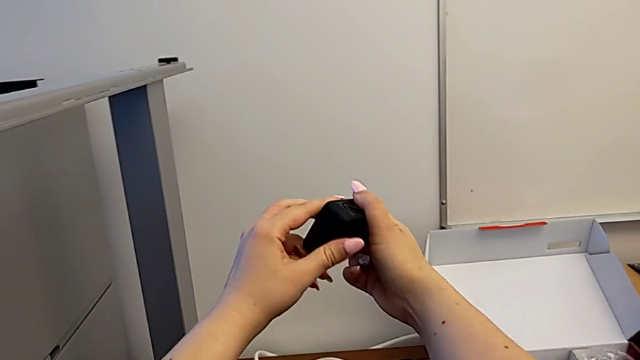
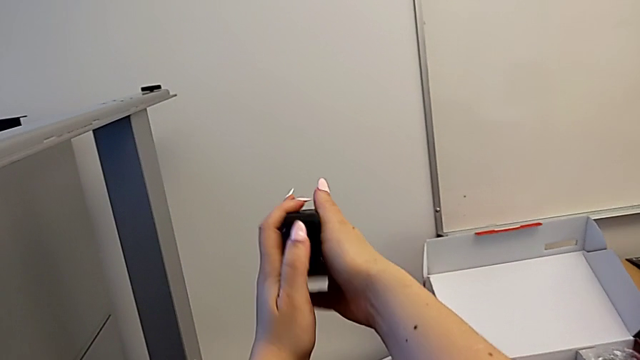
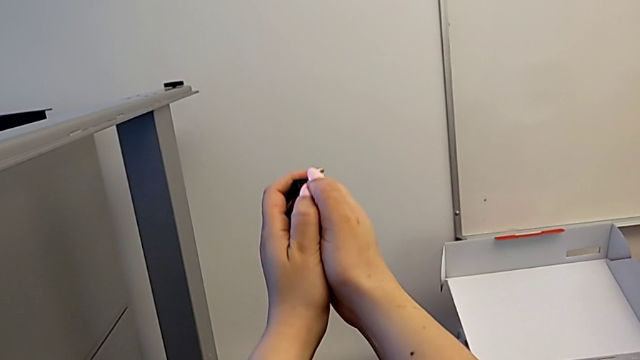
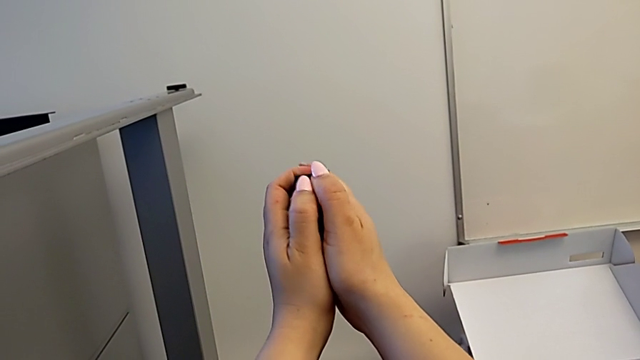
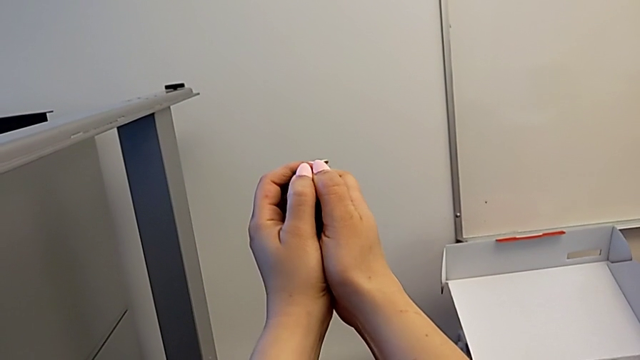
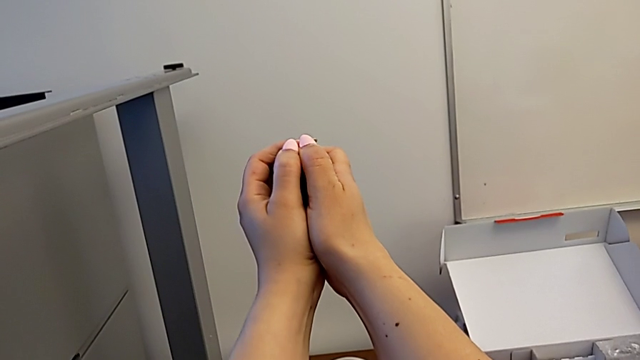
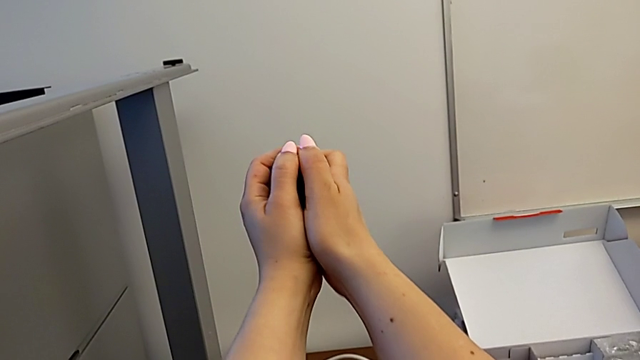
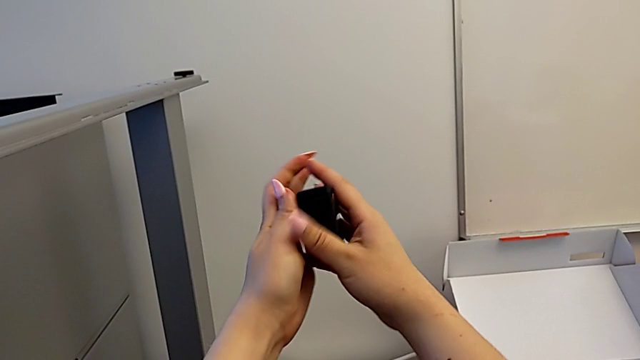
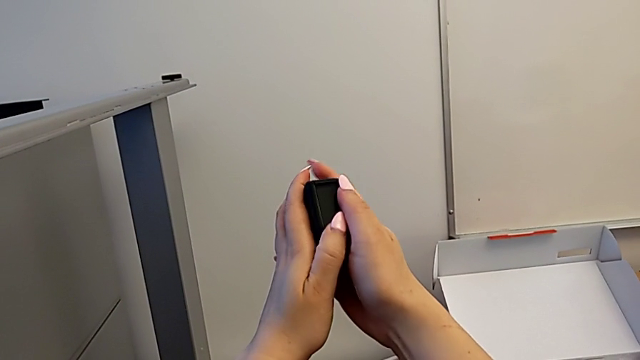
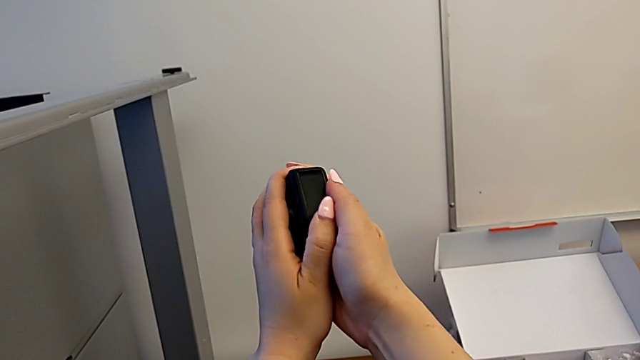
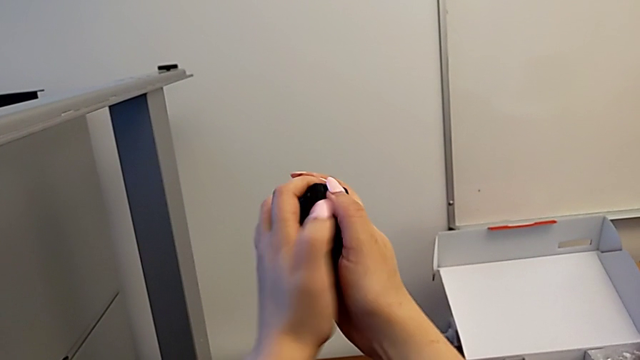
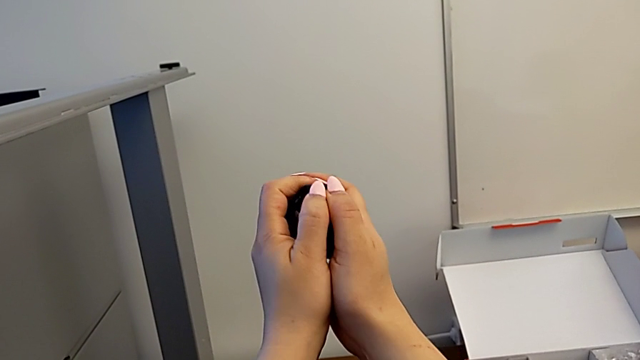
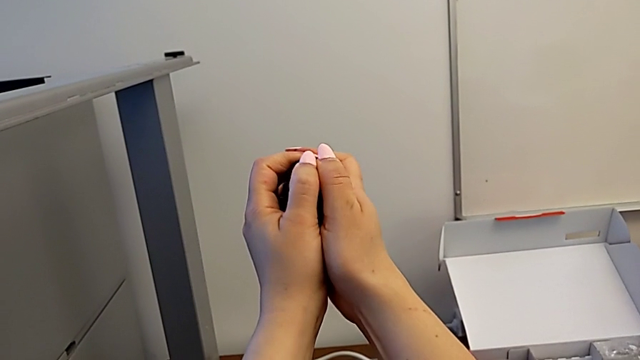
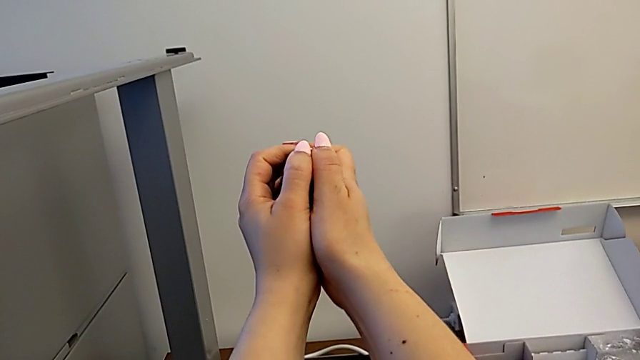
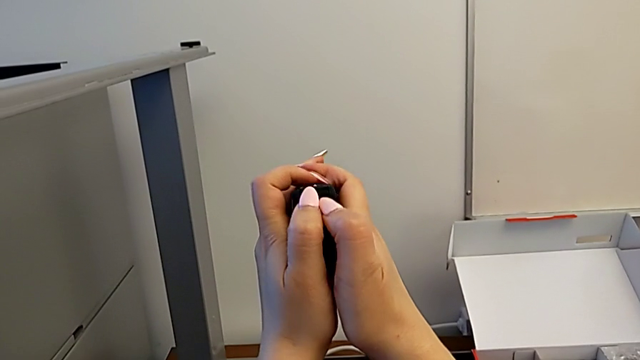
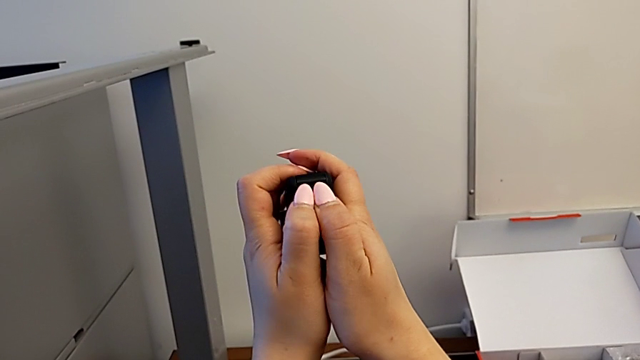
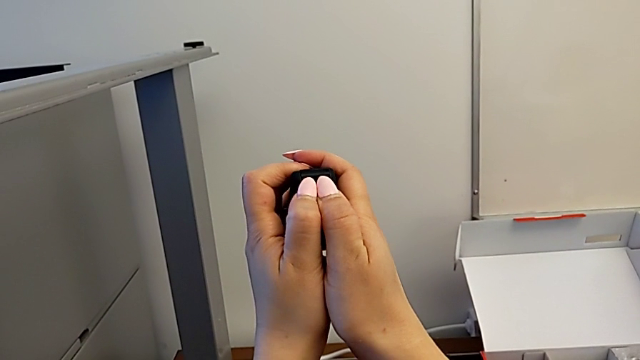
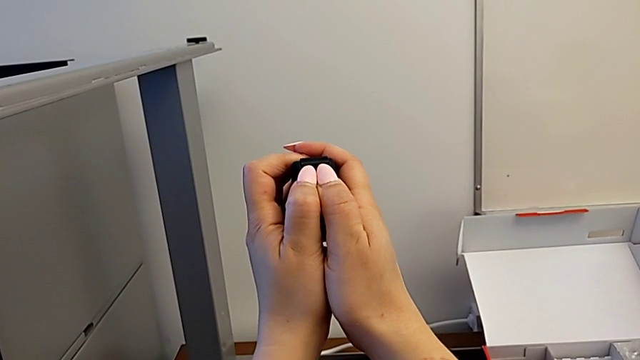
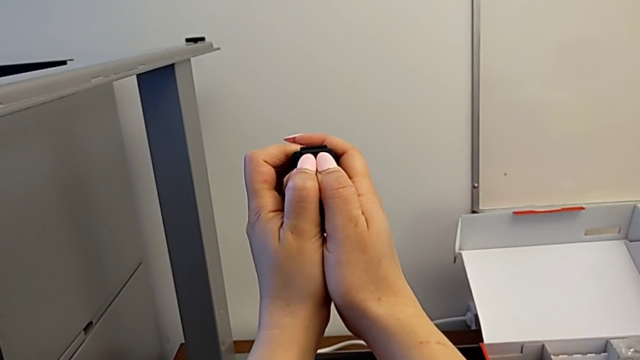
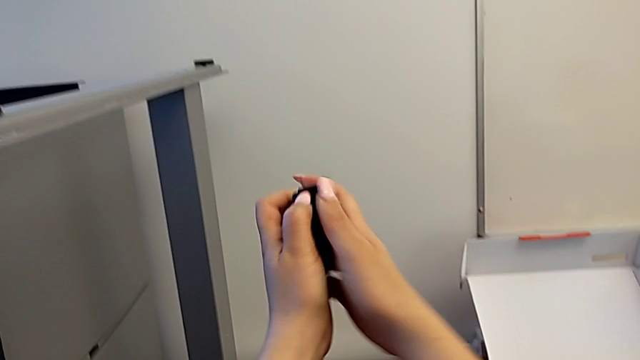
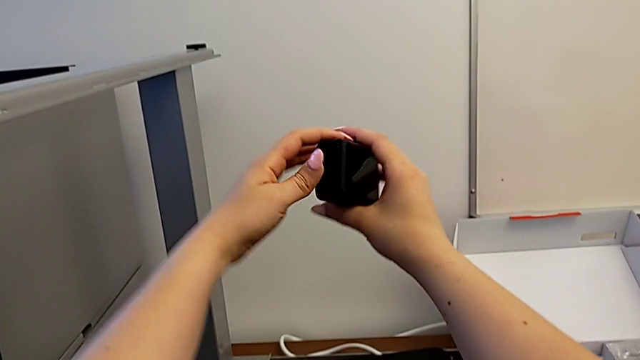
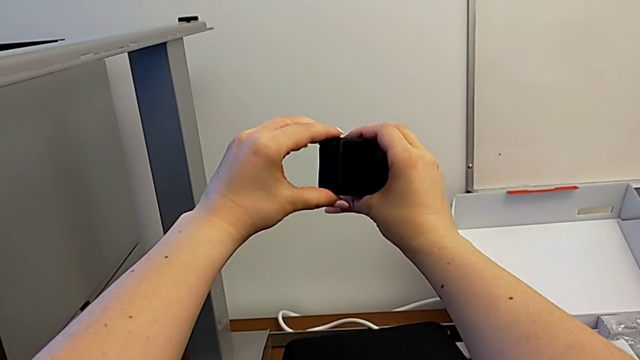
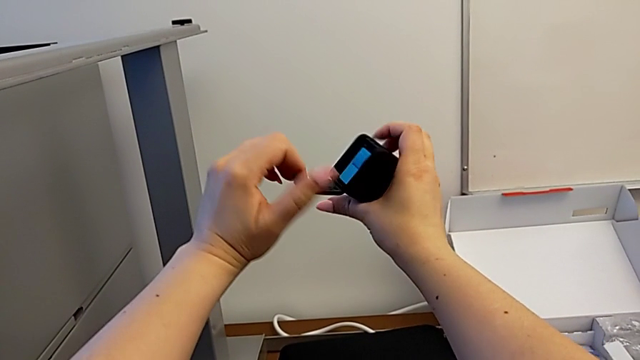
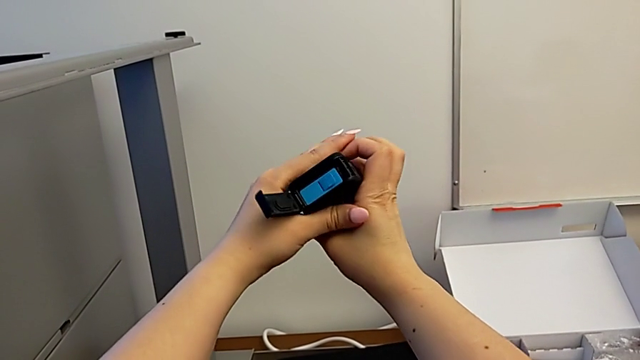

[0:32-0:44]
The camera wearer is changing the battery for the GoPro. They push the battery door, pull it and rotate the GoPro.

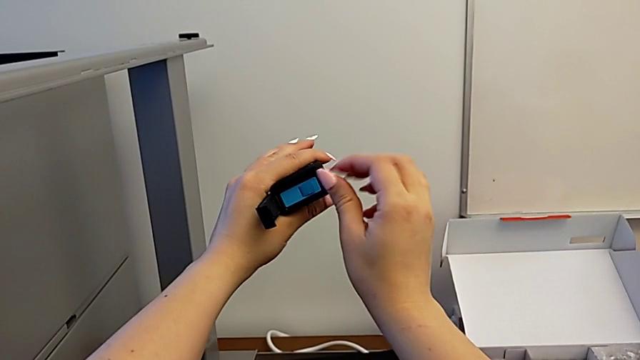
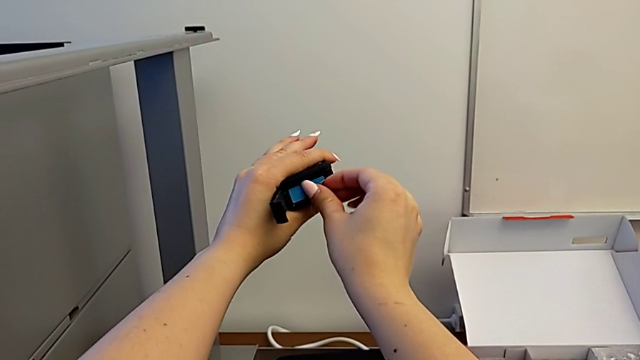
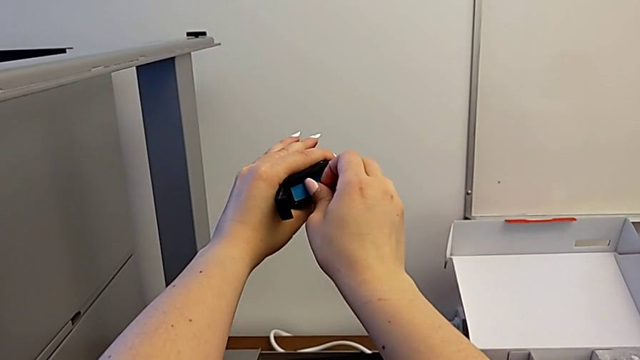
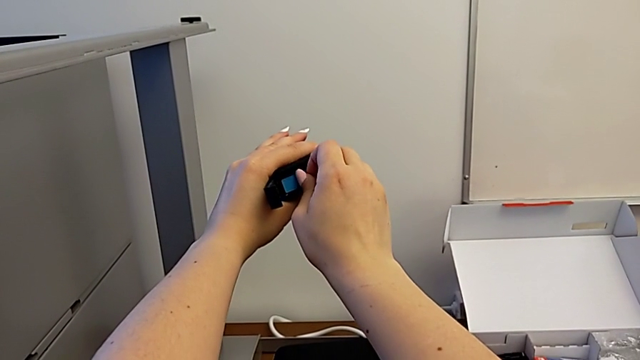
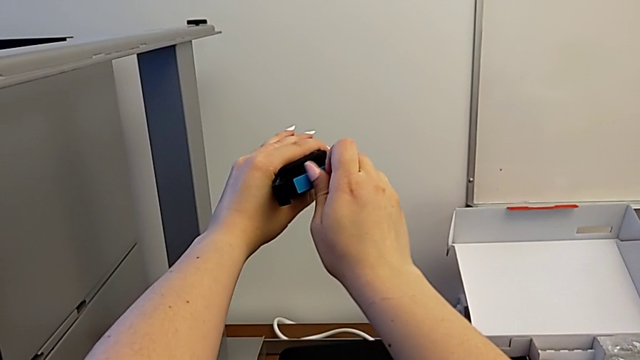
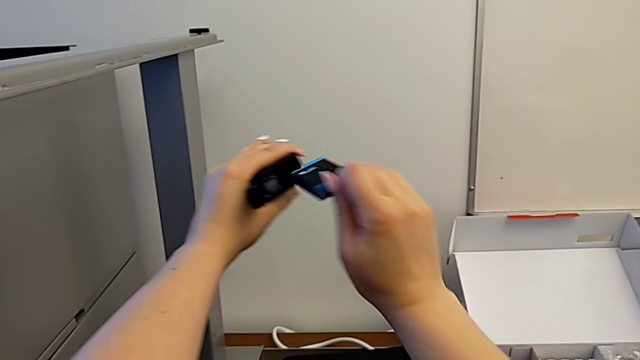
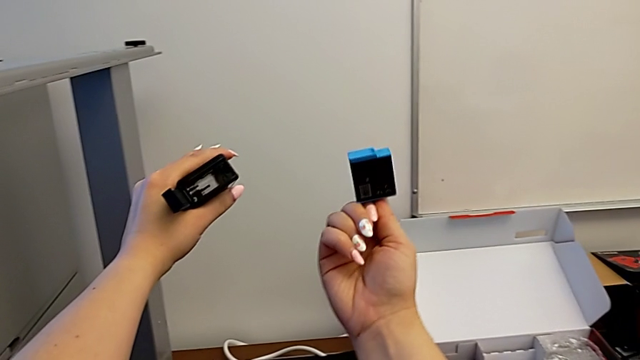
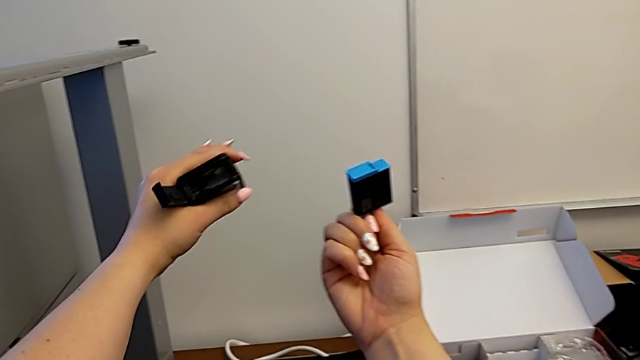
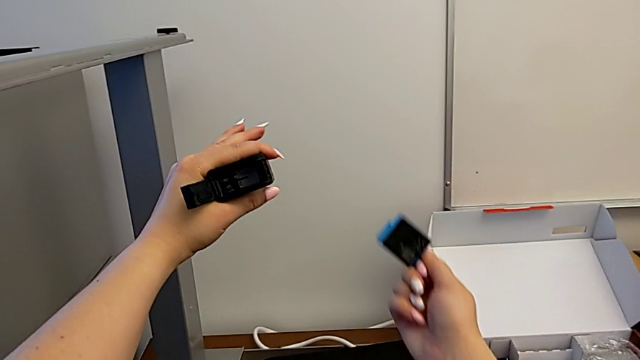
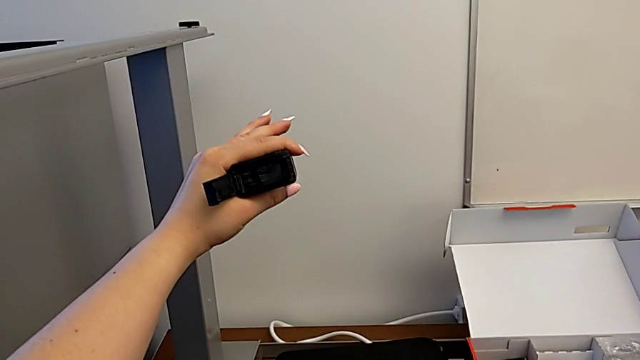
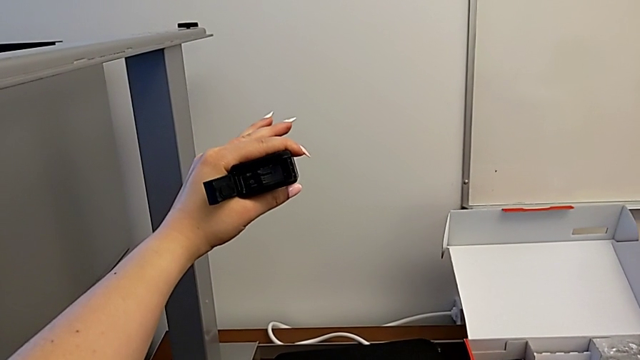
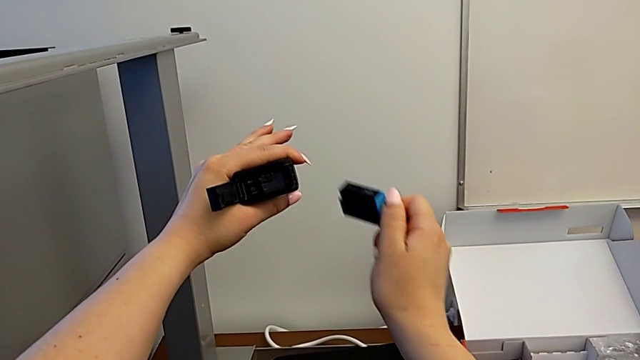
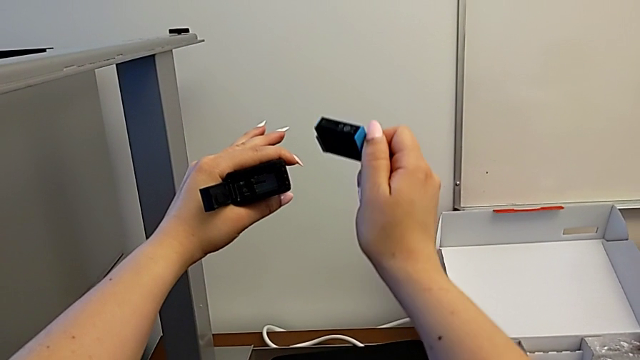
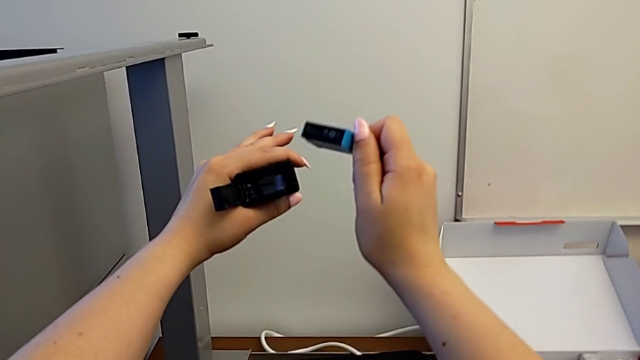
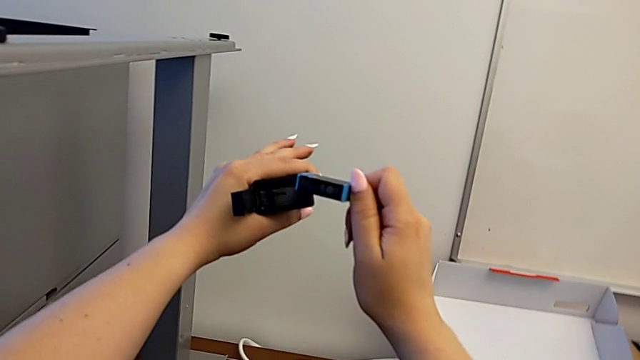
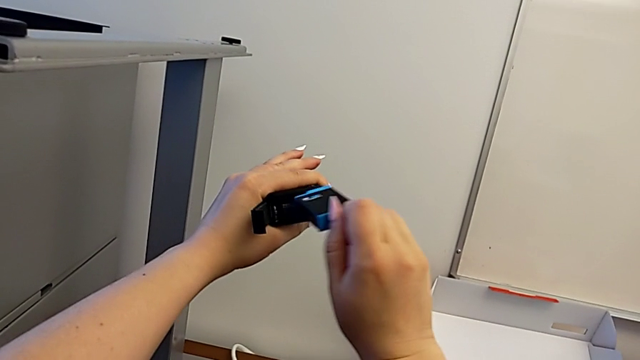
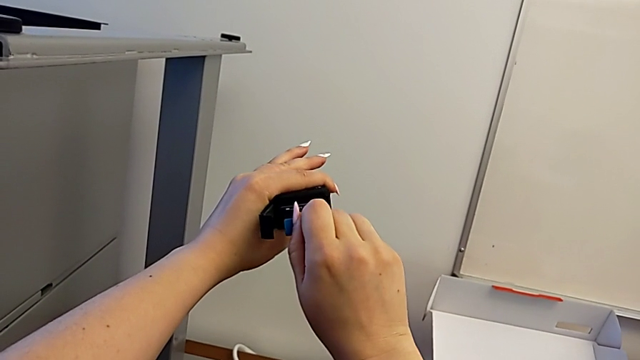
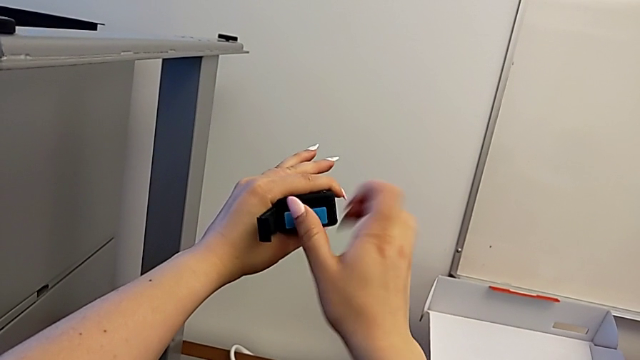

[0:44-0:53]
The camera wearer is changing the battery for the GoPro. They pull the battery, withdraw it, lift it and begin to insert it.
